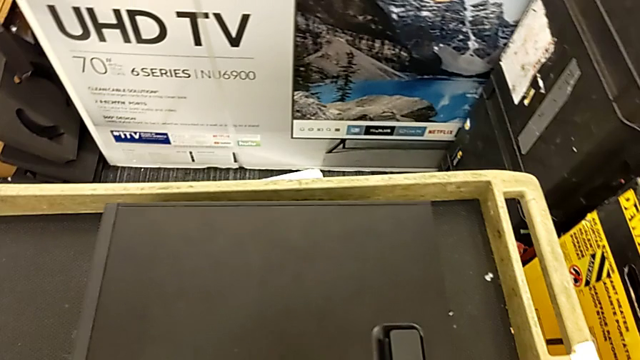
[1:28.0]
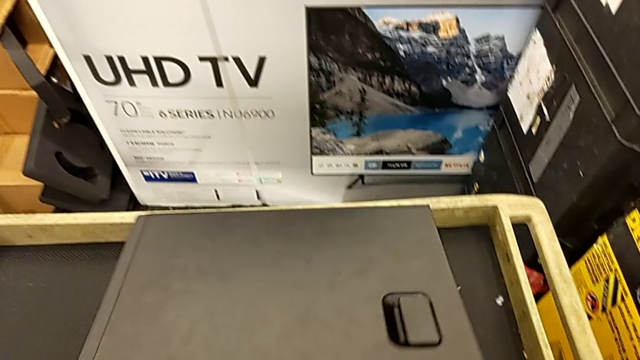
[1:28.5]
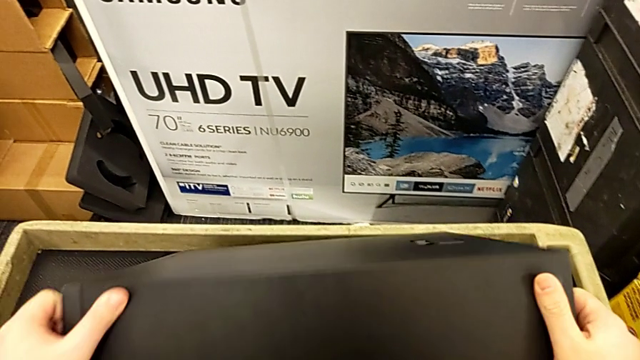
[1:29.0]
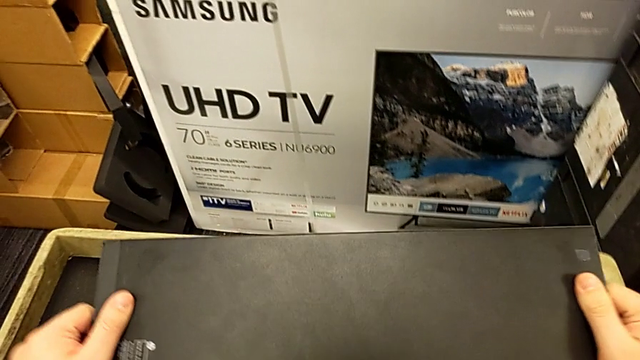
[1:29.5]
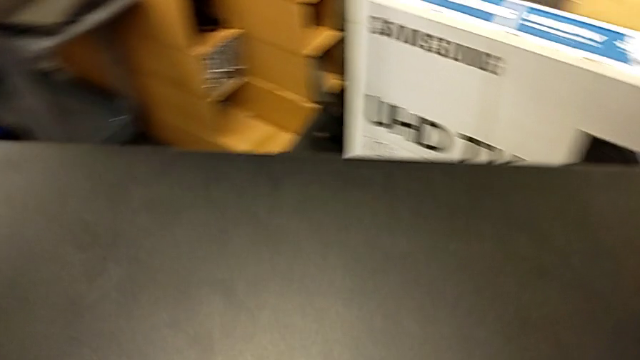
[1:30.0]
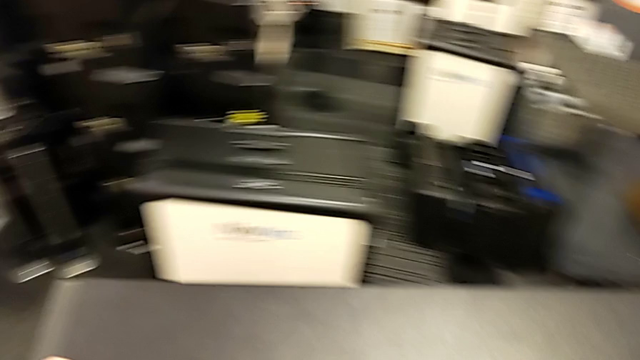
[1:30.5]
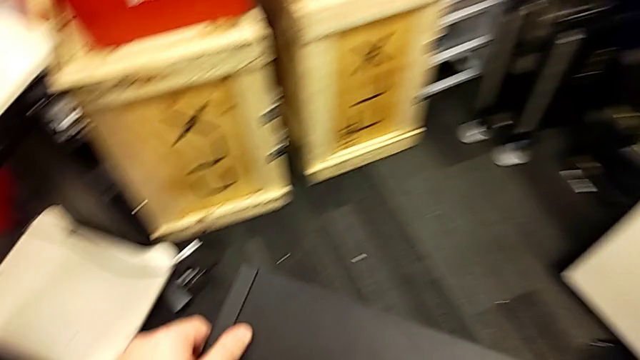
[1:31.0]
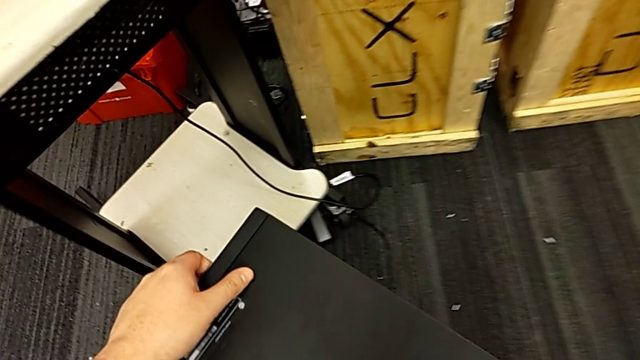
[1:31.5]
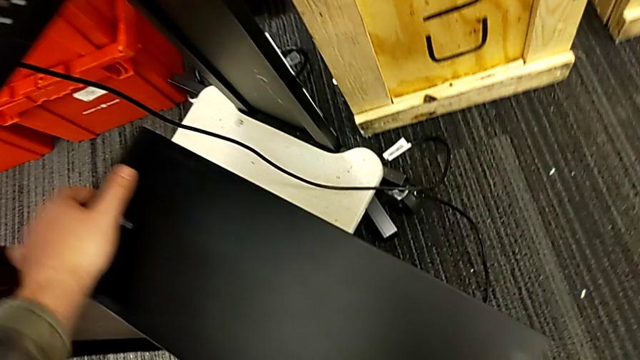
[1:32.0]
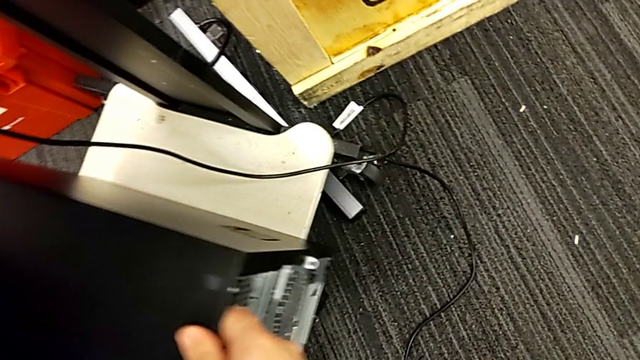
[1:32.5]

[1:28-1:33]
The camera wearer places the computer. They flip the computer tower, lift it and place it.

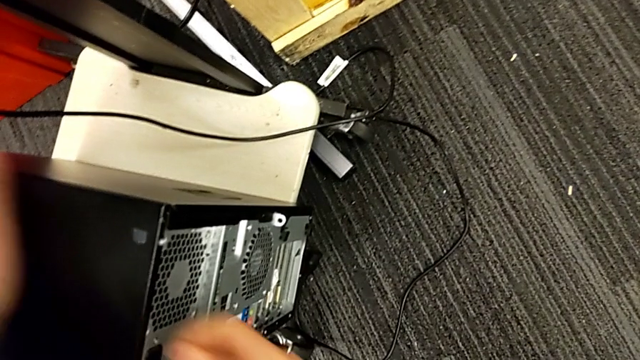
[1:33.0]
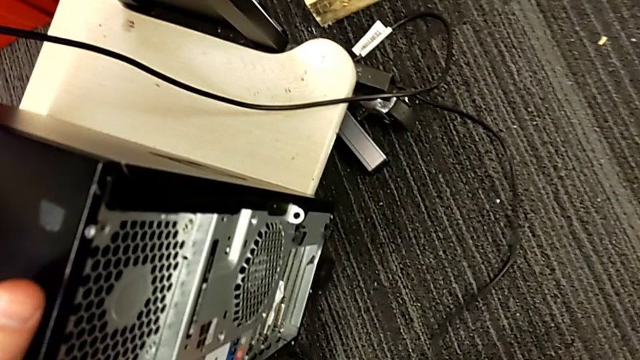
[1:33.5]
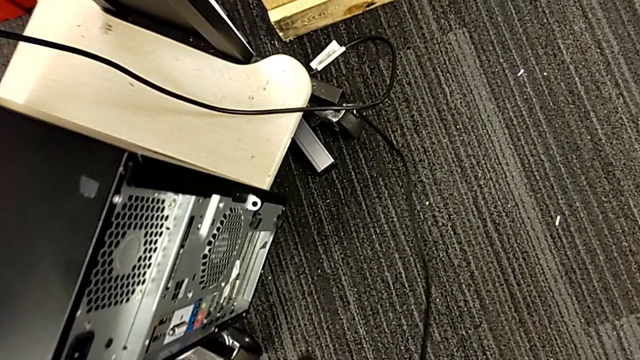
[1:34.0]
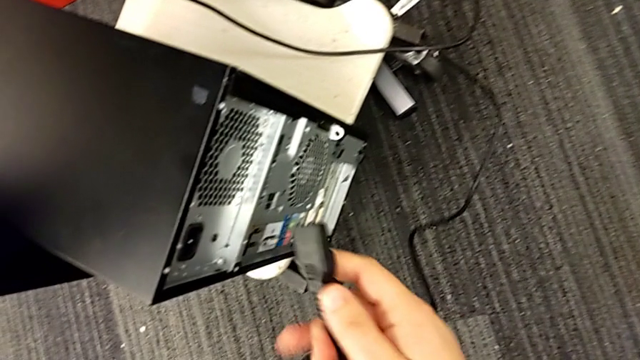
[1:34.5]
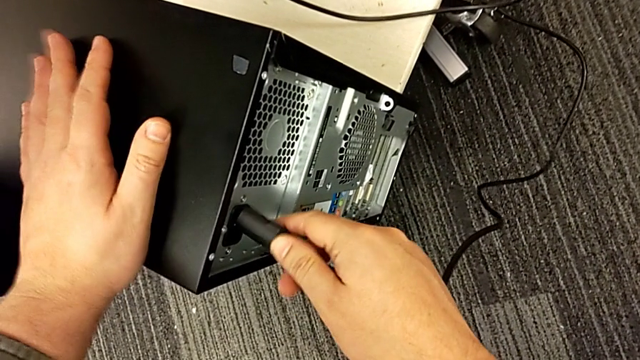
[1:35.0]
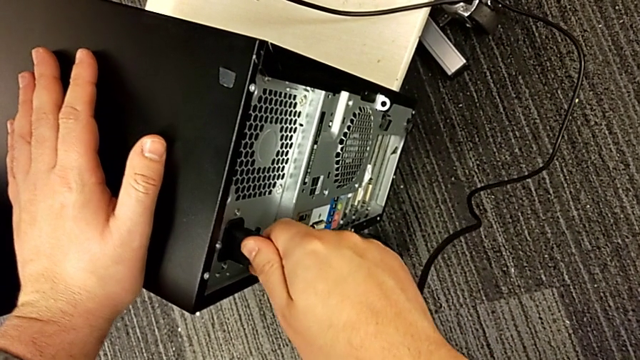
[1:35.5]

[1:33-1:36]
The camera wearer plugs in the cable power supply. They grab the cable power supply and insert it.
